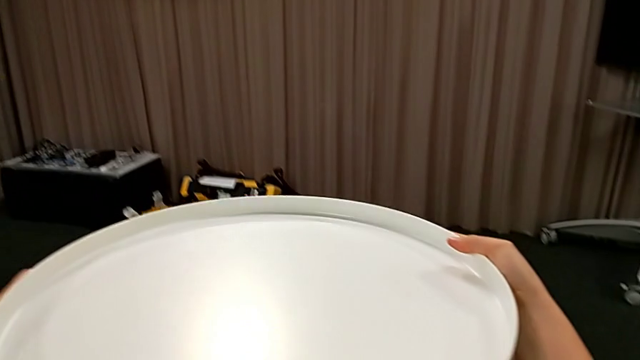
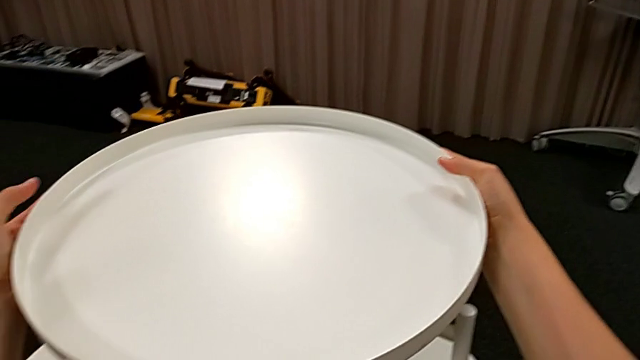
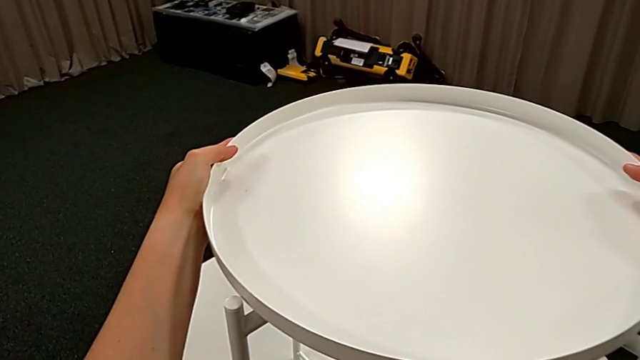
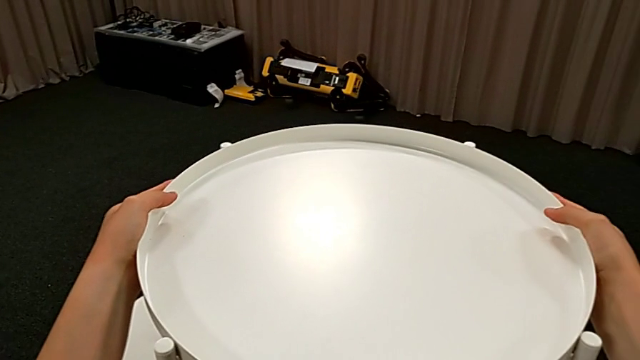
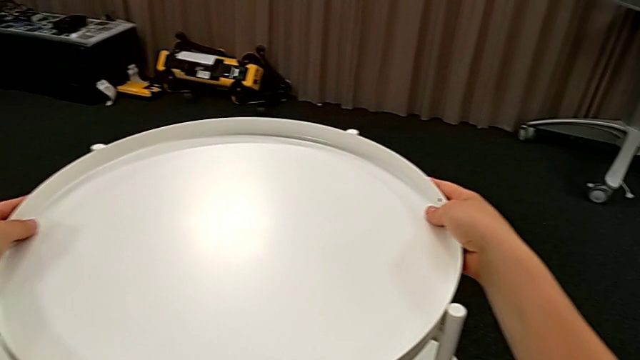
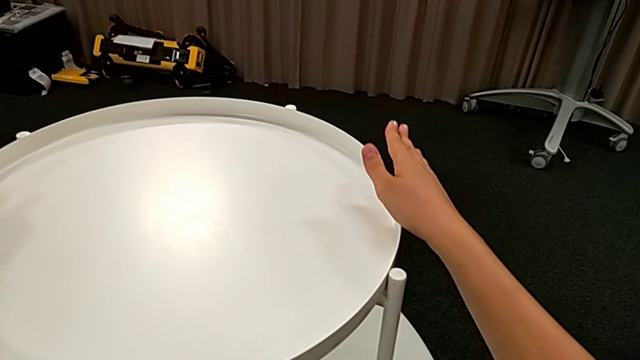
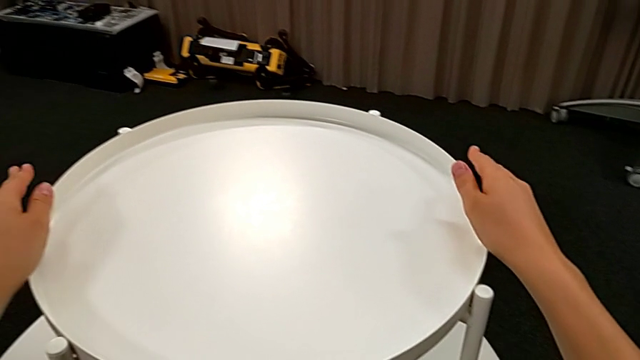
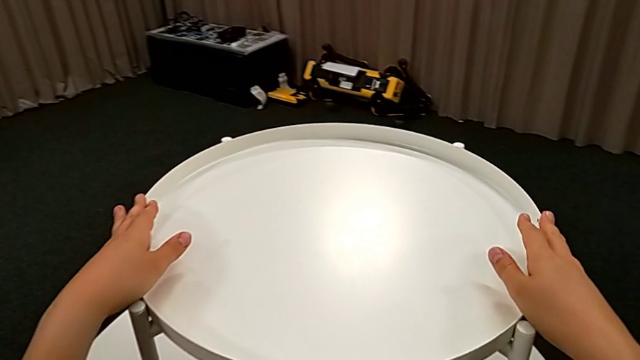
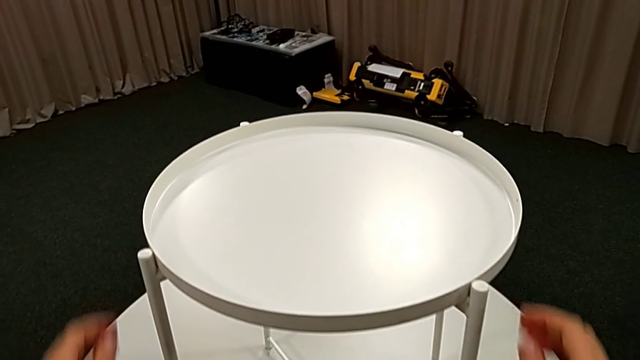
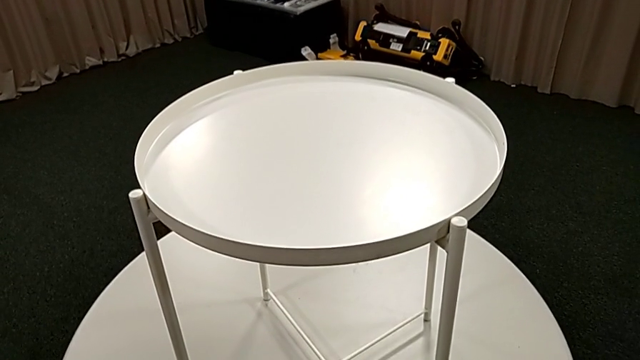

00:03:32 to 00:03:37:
The camera wearer is placing the tray on the table top. They align the tray and inspect the tray table.
